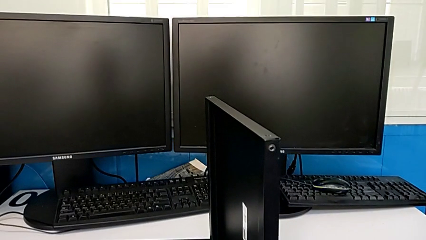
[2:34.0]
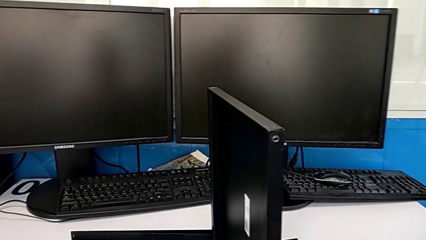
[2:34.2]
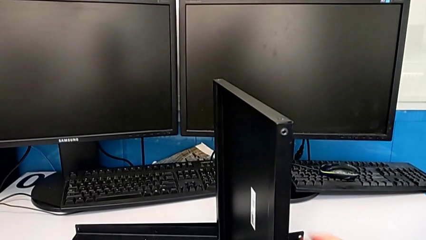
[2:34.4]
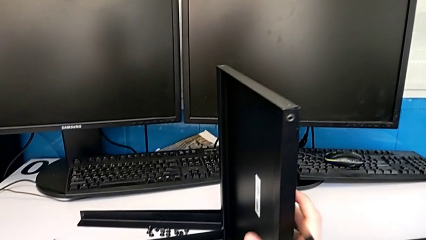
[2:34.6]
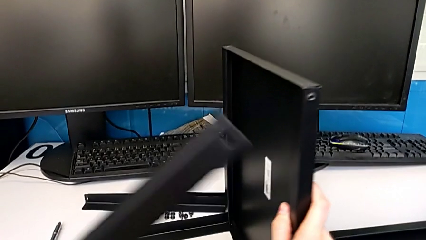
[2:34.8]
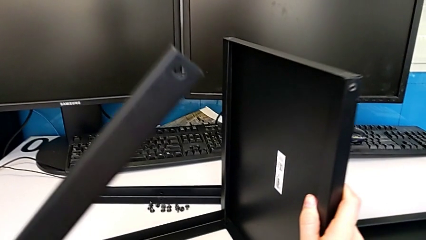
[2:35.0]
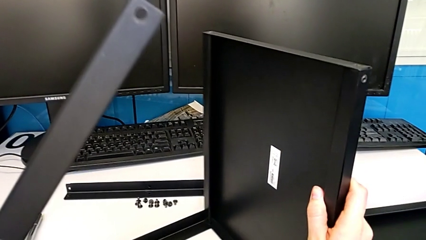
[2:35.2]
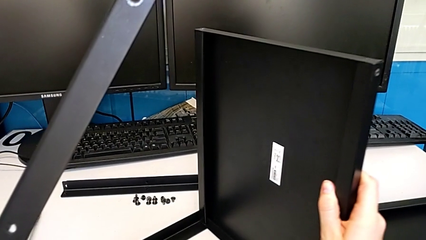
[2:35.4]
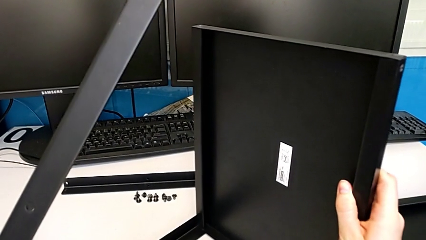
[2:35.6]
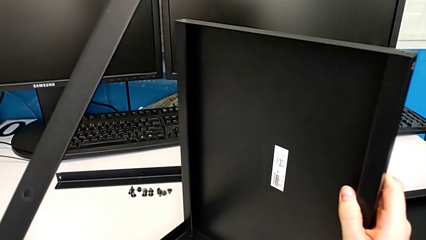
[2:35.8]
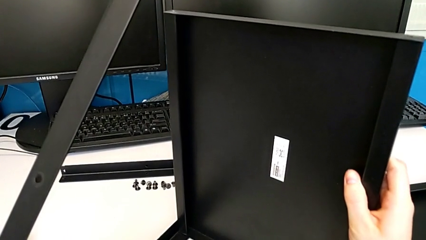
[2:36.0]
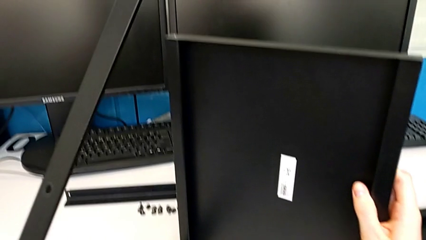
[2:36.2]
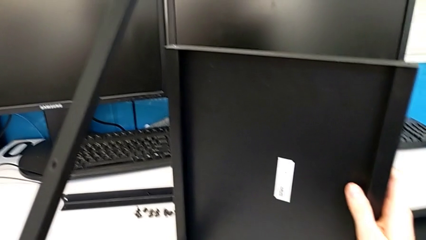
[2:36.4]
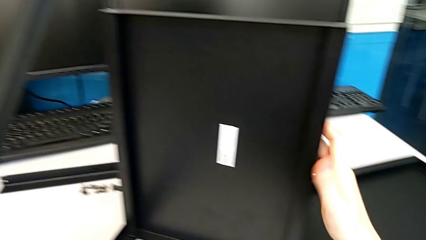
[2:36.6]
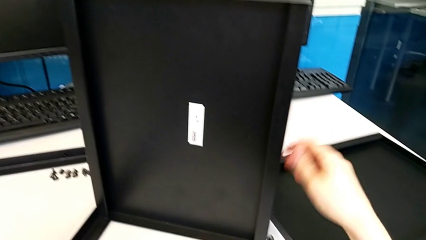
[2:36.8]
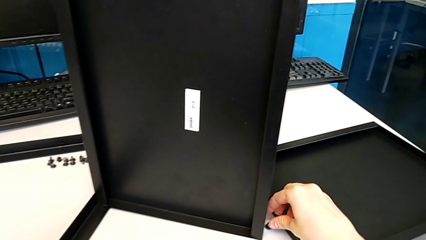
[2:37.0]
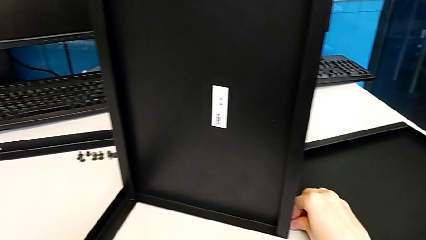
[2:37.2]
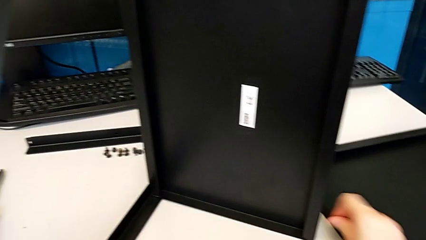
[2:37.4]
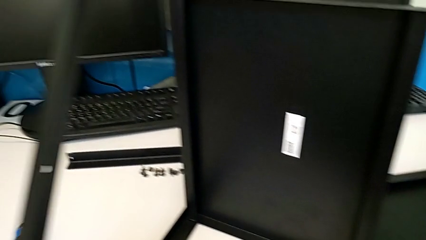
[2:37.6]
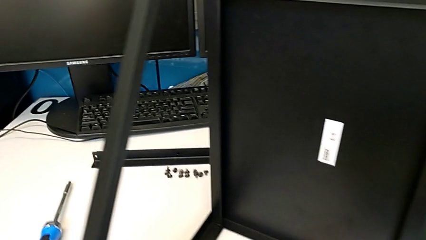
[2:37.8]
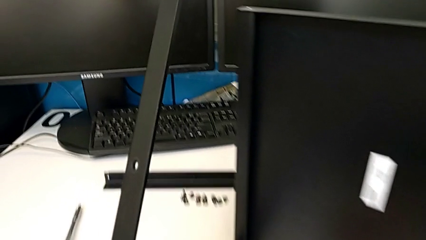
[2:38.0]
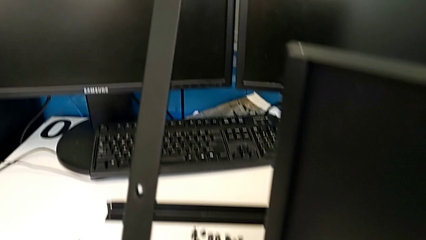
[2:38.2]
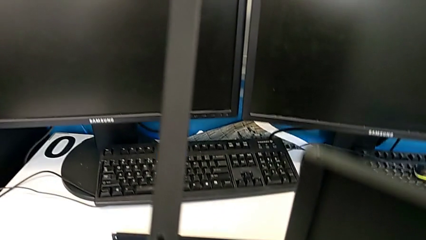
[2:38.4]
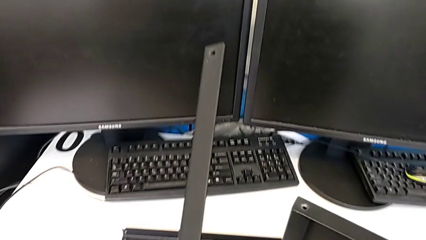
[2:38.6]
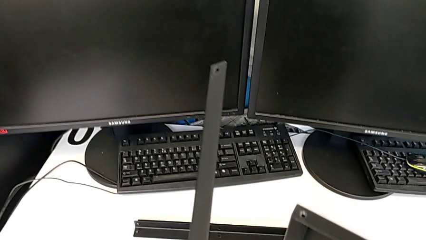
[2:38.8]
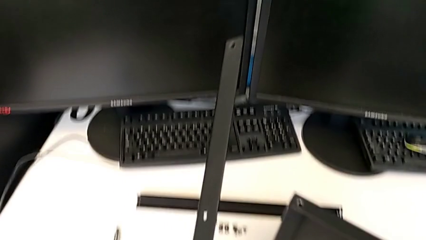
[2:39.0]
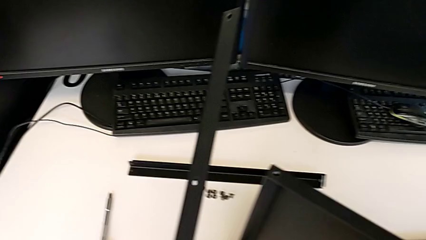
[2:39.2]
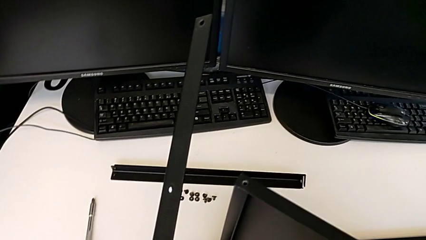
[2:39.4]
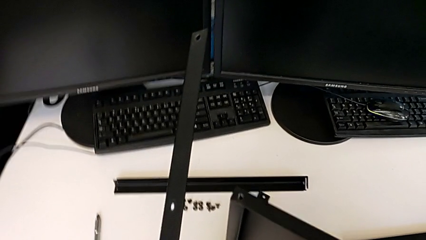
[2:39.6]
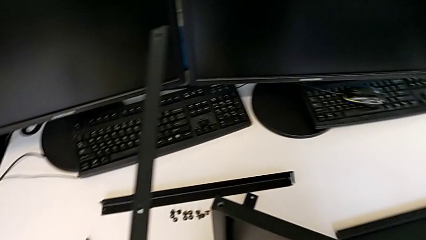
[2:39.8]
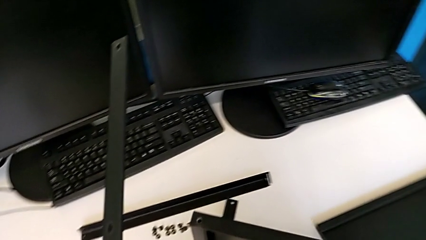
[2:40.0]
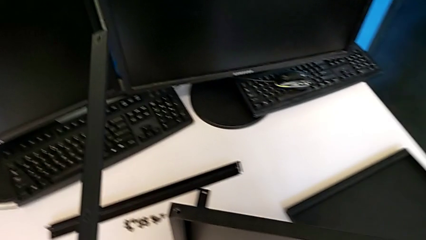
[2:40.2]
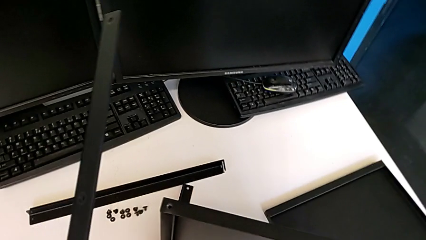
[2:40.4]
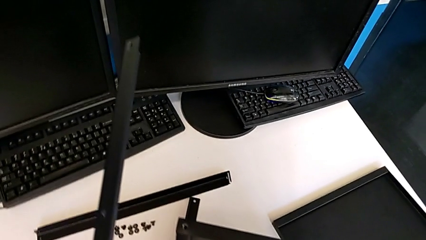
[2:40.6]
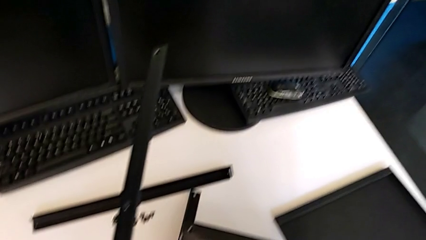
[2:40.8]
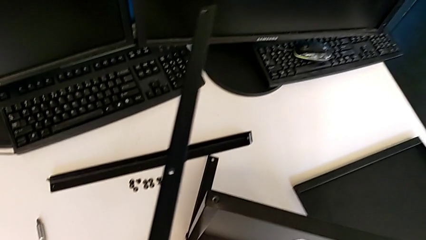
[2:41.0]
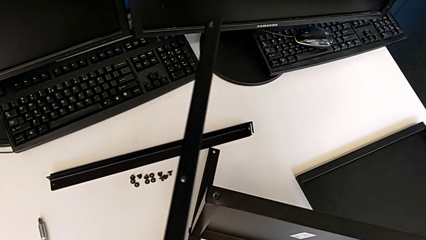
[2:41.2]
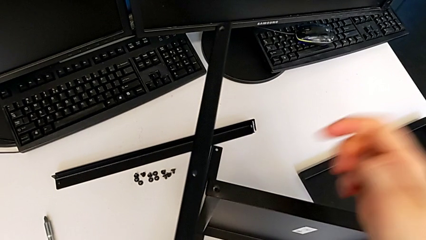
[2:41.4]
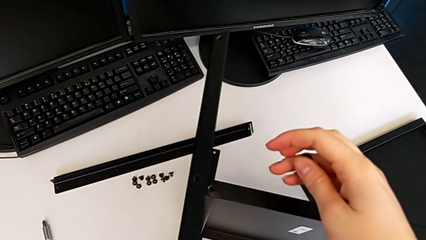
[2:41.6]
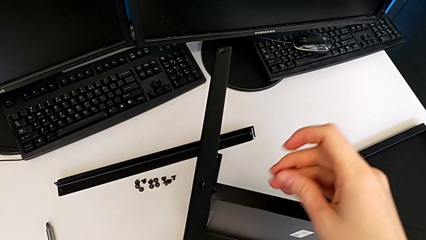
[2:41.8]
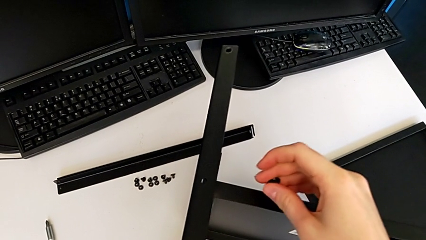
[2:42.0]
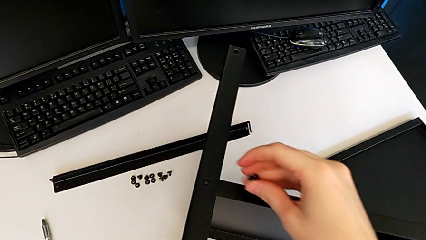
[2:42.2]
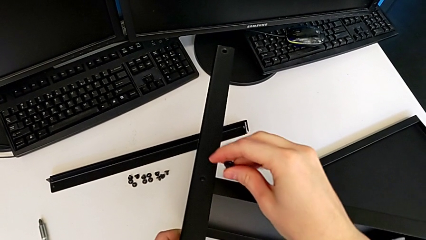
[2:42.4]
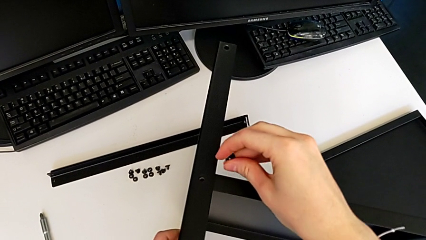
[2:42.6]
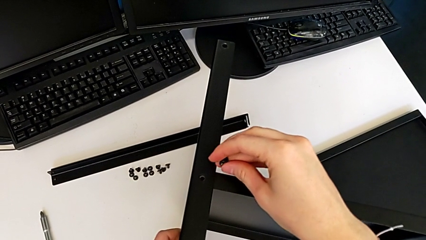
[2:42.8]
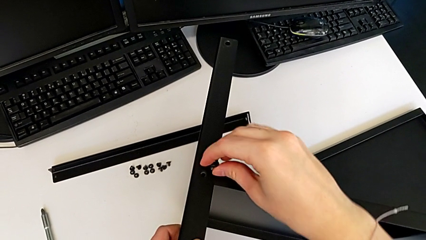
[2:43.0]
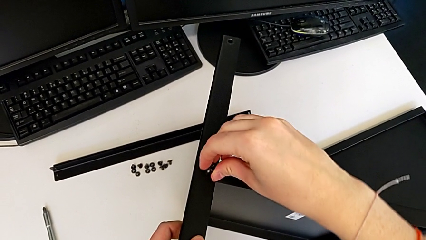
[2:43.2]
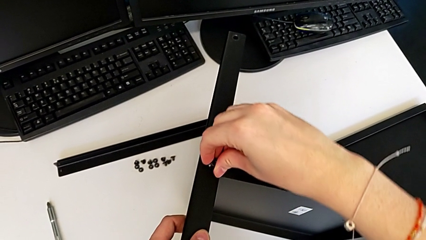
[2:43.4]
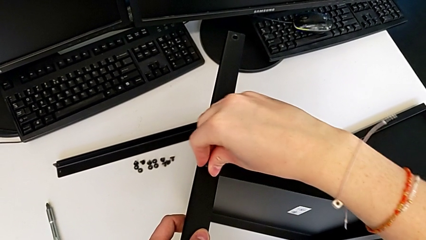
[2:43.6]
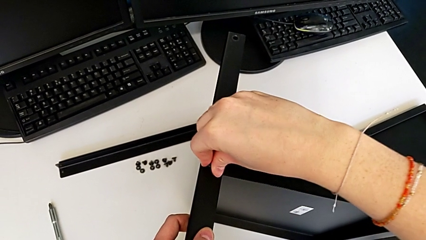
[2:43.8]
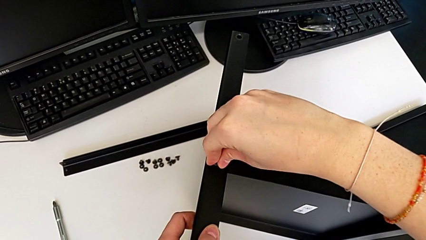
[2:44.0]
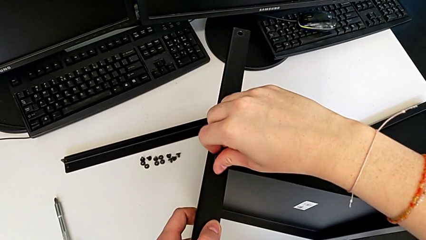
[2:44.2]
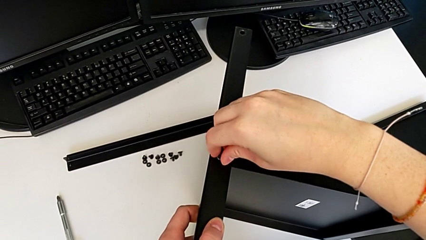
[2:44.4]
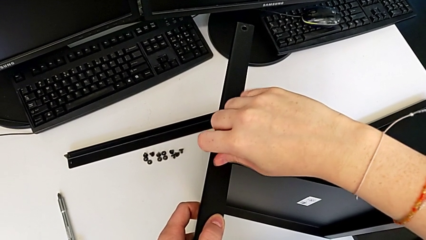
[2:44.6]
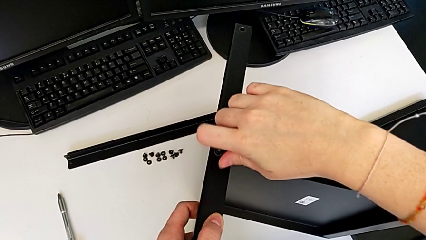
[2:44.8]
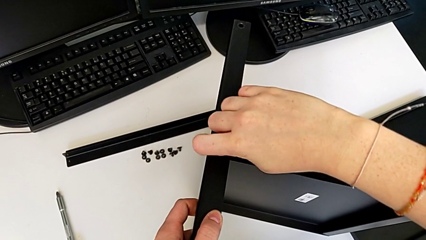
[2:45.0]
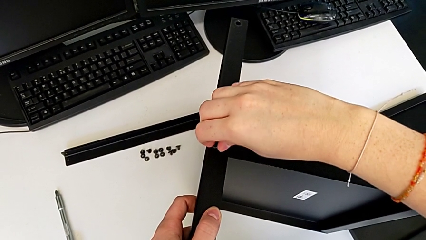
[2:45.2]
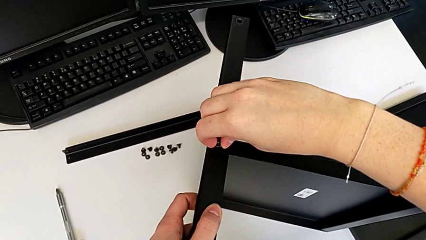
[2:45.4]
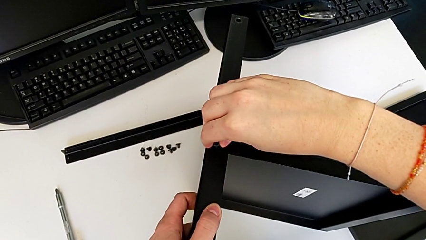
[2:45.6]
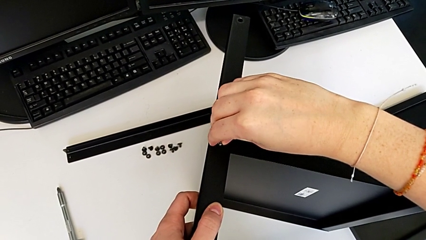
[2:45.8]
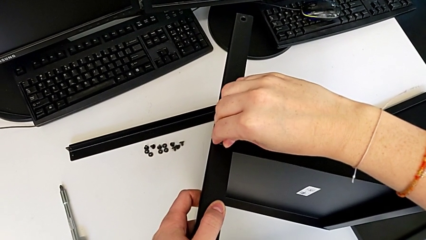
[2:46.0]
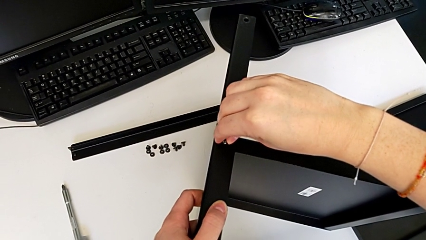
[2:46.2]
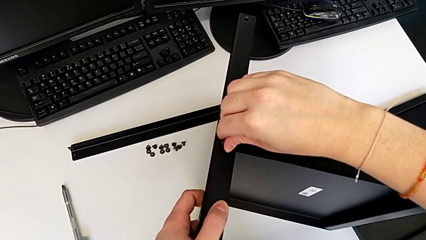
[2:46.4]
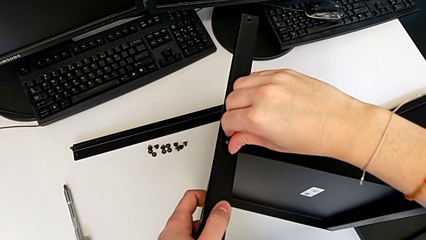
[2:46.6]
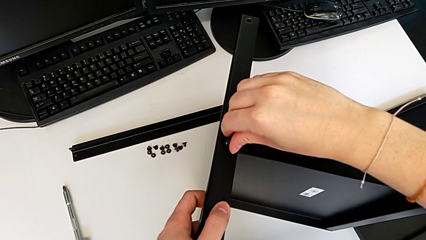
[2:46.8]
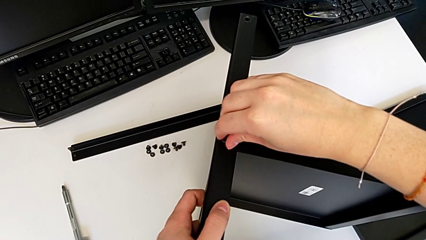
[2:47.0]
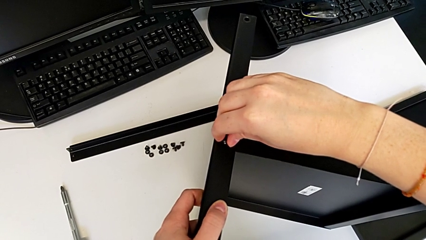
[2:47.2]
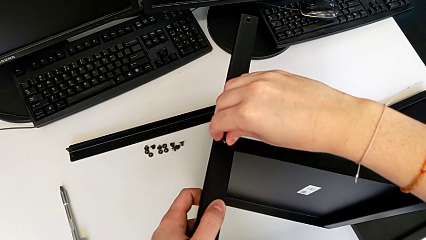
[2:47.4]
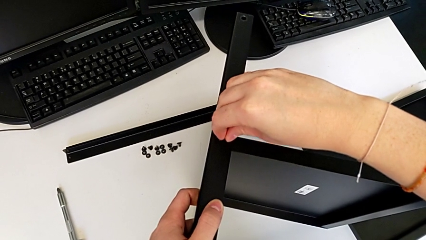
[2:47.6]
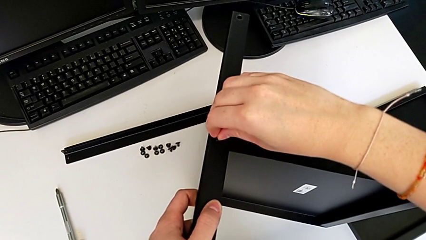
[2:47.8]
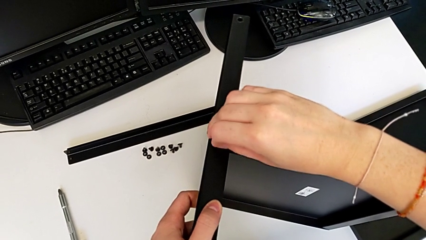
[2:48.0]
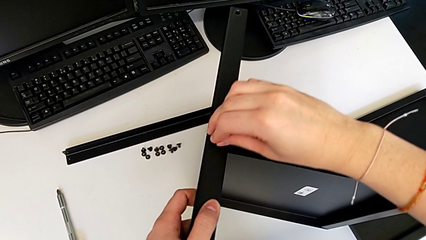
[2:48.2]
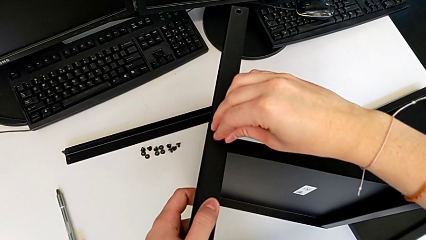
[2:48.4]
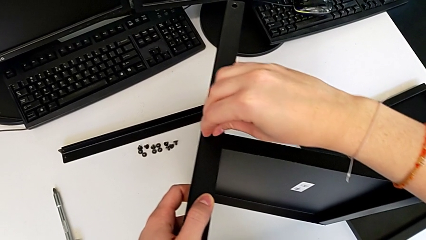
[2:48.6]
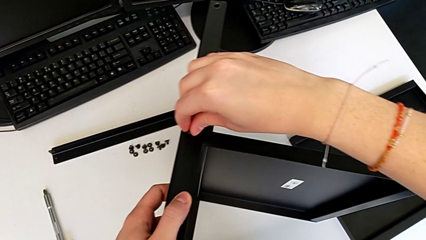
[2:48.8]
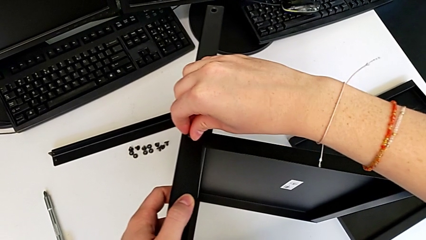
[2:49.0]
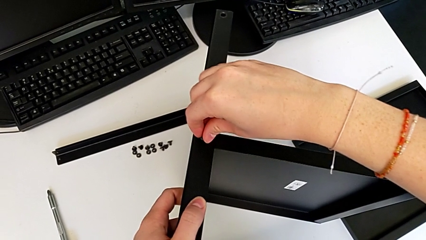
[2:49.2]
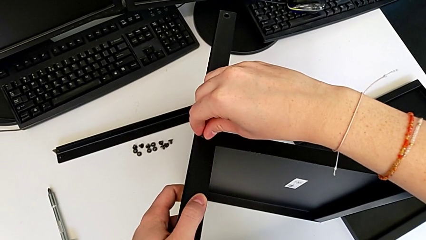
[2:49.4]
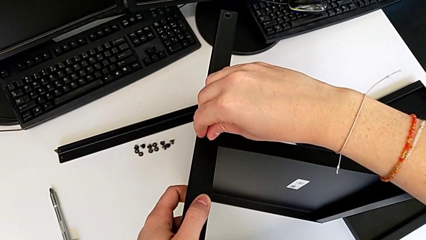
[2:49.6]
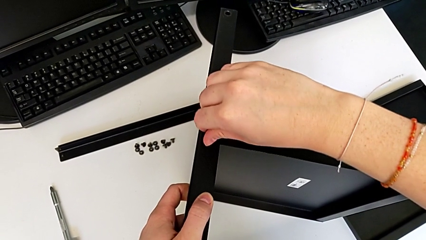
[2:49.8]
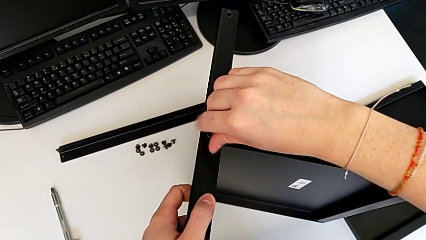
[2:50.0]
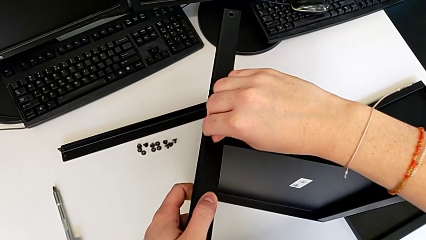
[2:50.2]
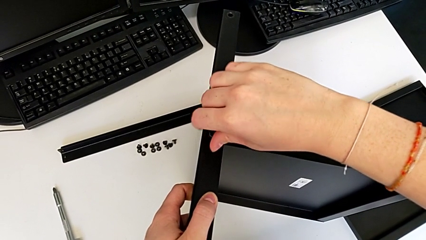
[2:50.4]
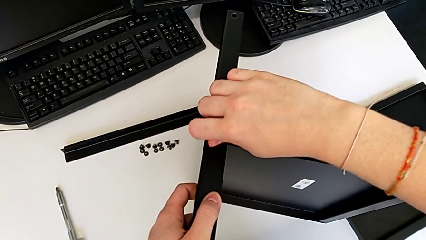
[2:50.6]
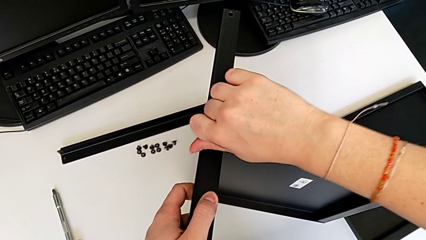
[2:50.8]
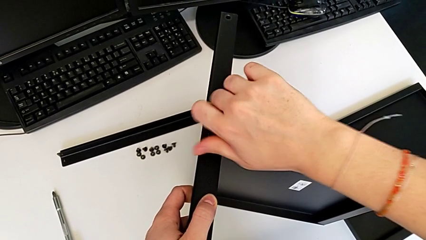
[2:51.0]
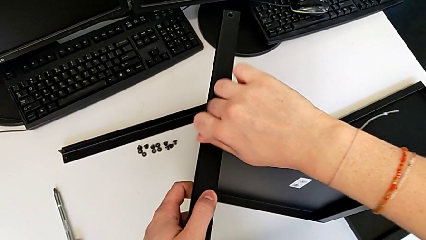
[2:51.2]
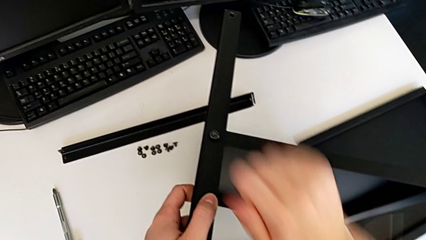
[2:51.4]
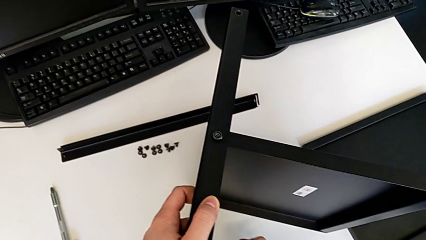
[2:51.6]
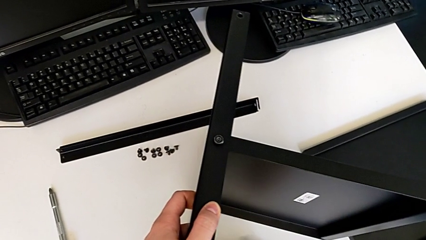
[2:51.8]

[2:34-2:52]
The camera wearer is assembling the second leg to the middle shelf. They rotate the tray, grab the first hex socket head, place the second leg, insert the first hex socket head and screw it.
